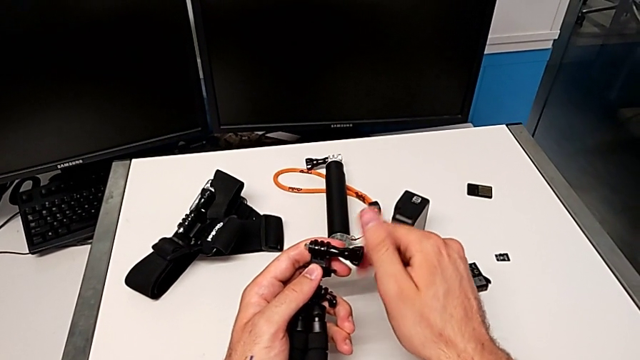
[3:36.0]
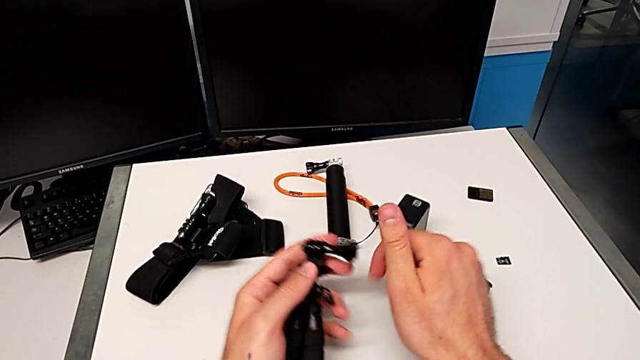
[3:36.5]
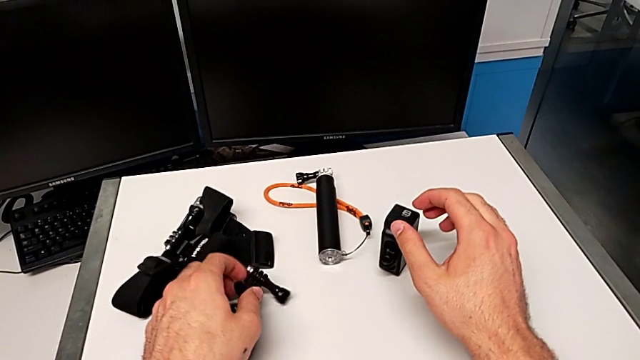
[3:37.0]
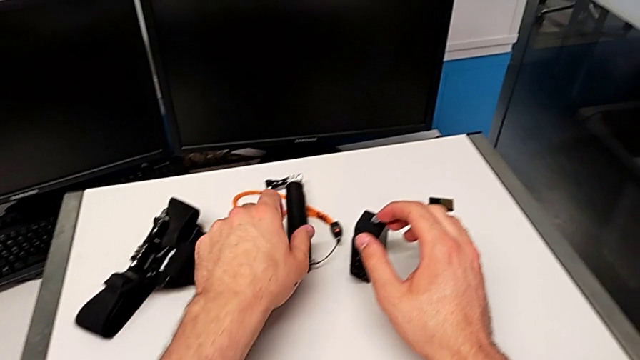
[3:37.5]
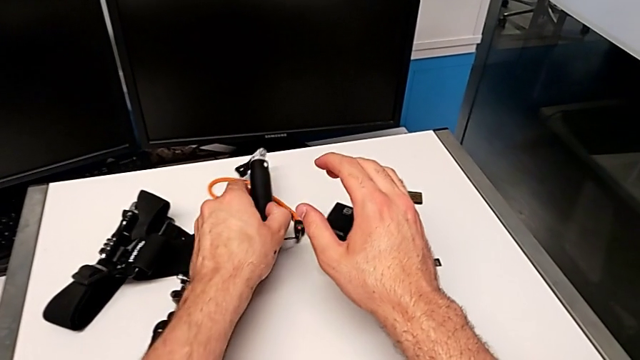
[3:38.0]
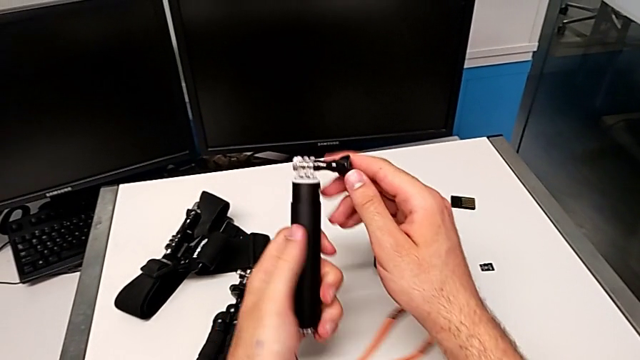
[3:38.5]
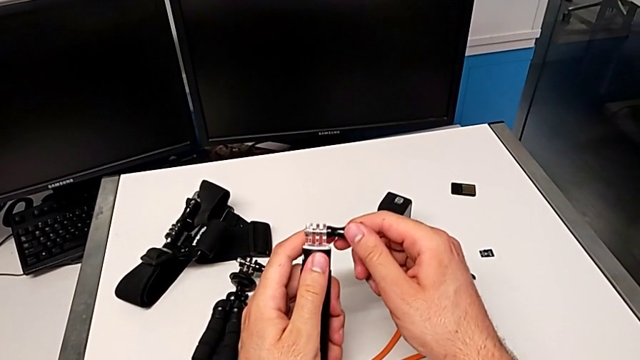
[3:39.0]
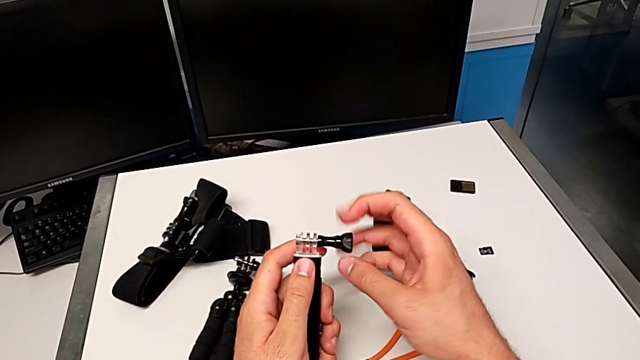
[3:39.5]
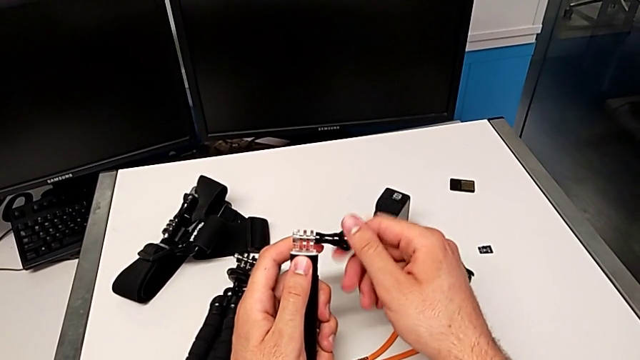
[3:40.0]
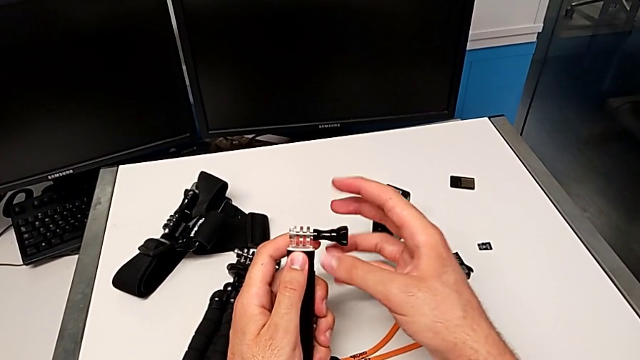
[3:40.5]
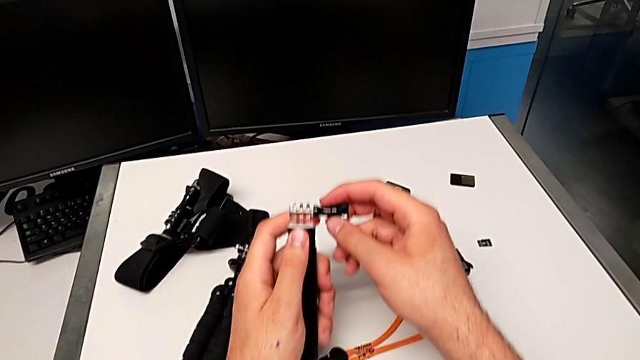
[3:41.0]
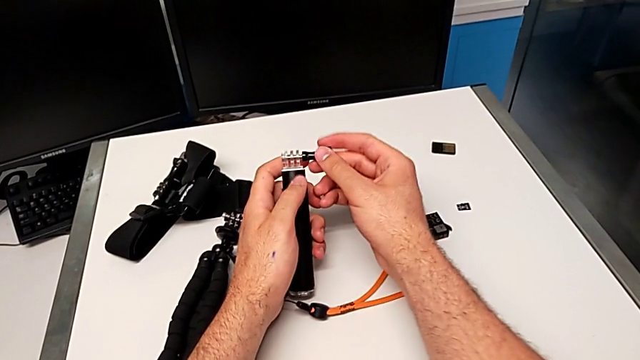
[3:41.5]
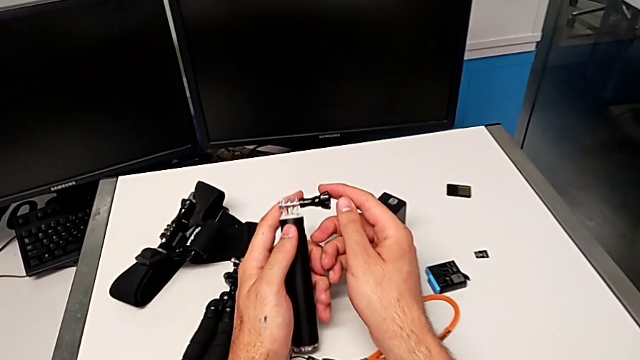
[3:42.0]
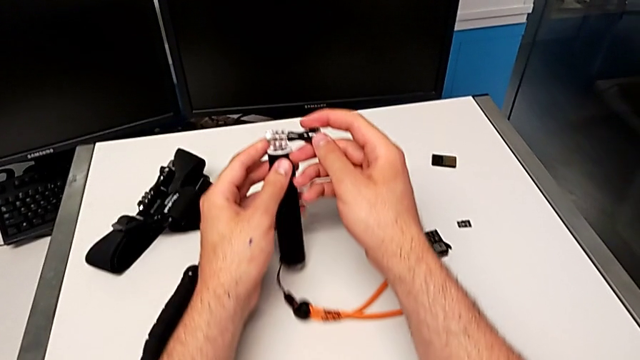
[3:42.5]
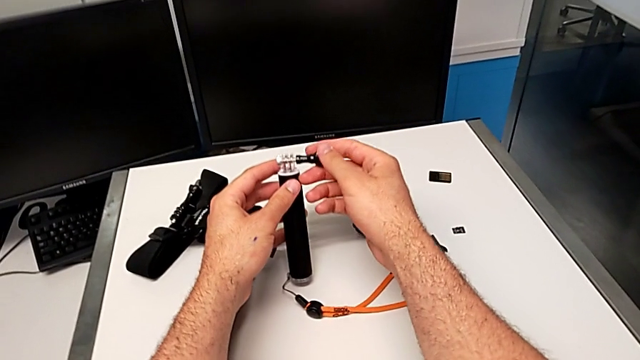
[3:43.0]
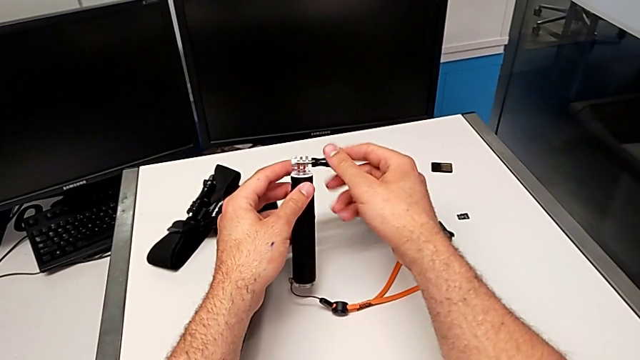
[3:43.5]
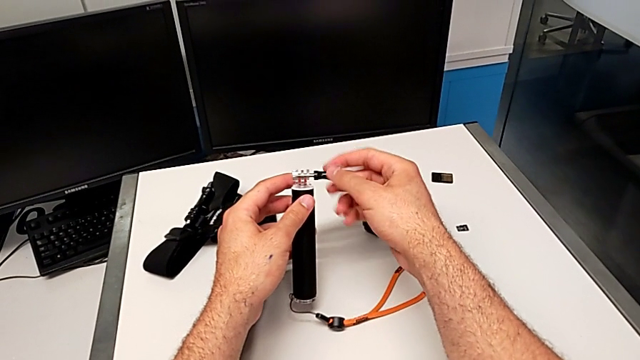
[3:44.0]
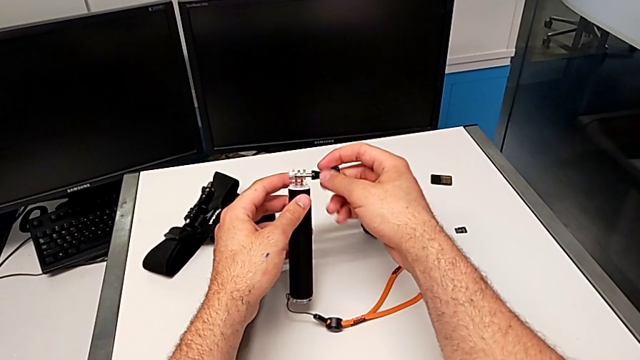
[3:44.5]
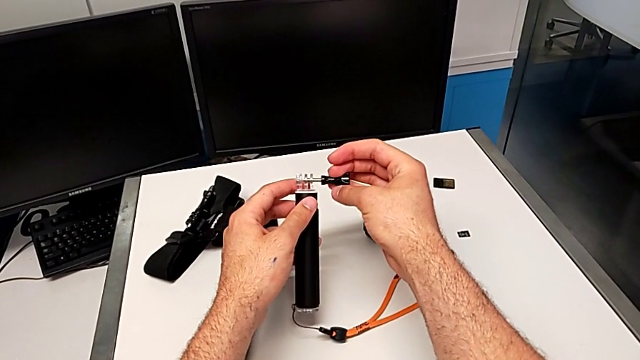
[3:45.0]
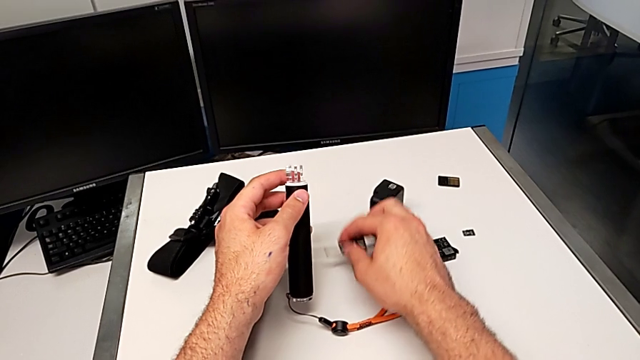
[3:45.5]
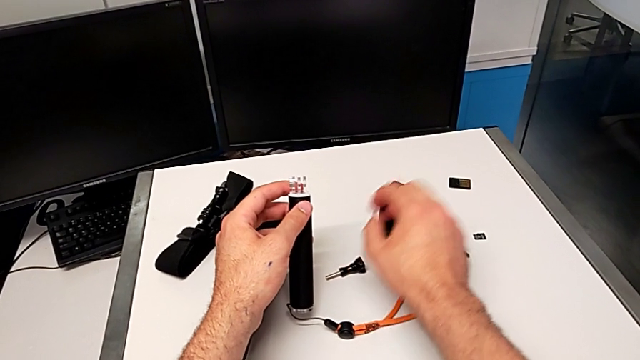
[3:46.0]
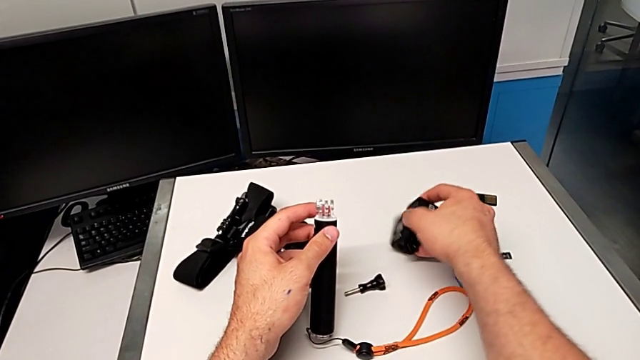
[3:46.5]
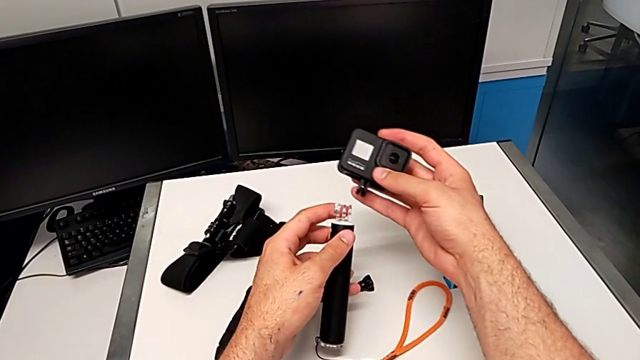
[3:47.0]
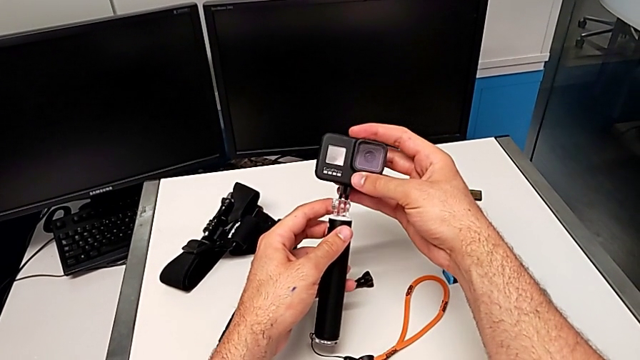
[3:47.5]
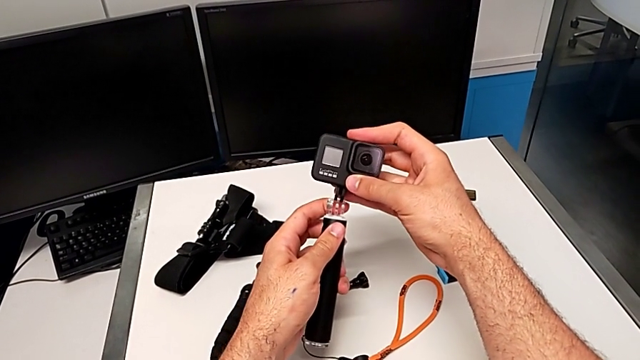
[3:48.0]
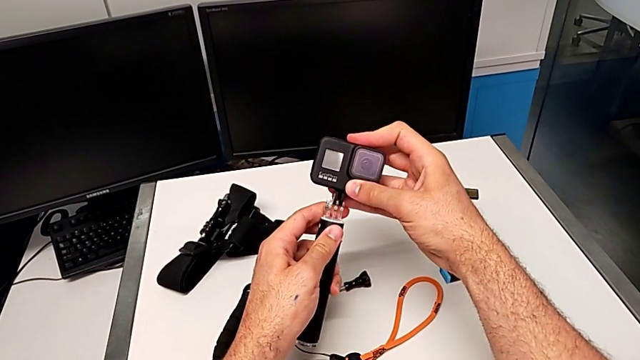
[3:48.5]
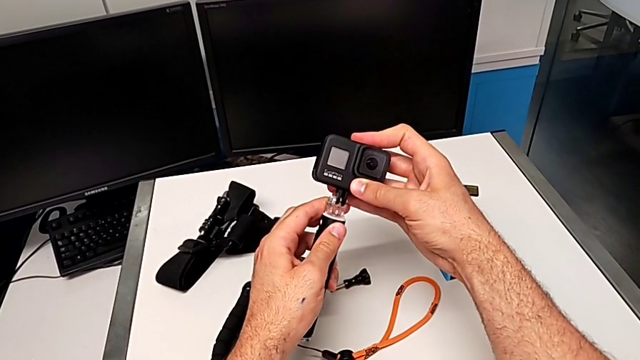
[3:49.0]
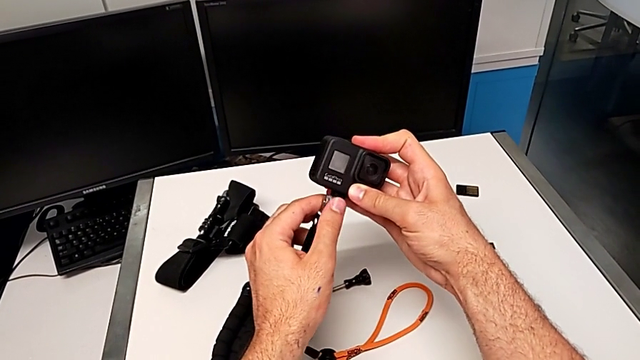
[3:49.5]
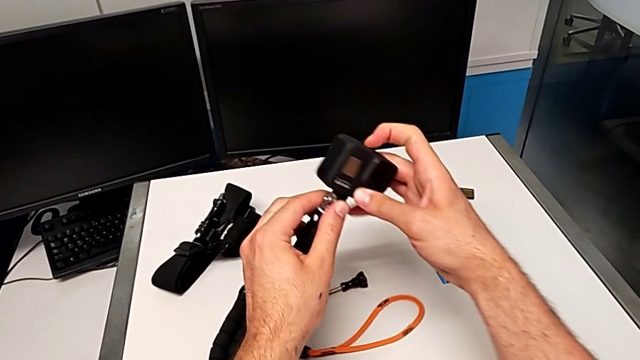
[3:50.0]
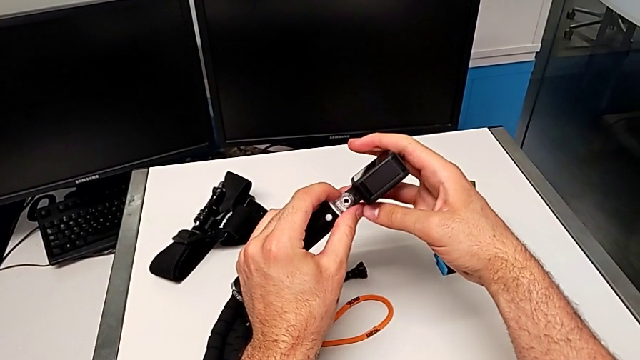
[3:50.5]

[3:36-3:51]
The camera wearer is exchanging the tripod with the handheld grip. They place the tripod, grab the handheld grip, unscrew the screw, withdraw it, drop it, grab the GoPro, lift it and insert the handheld grip.

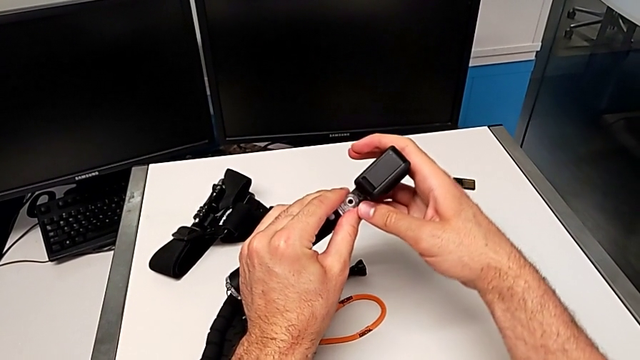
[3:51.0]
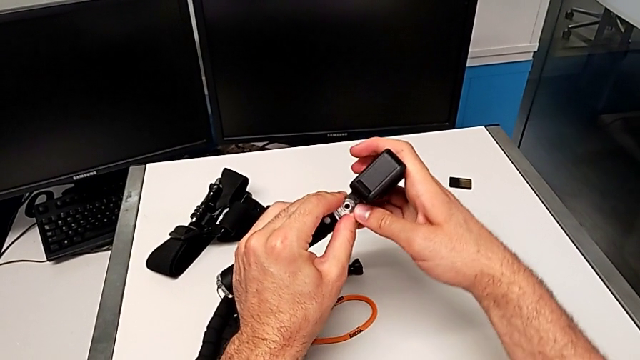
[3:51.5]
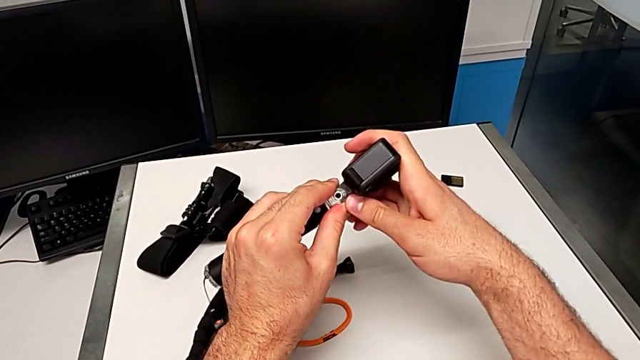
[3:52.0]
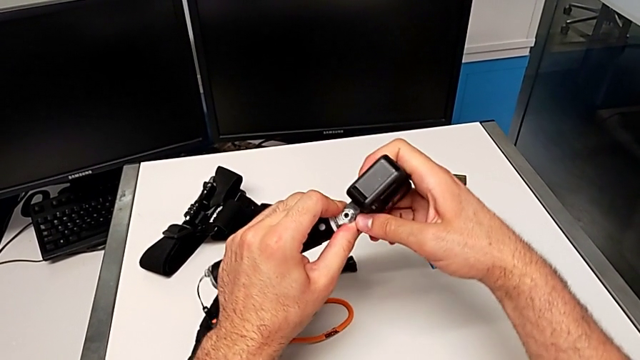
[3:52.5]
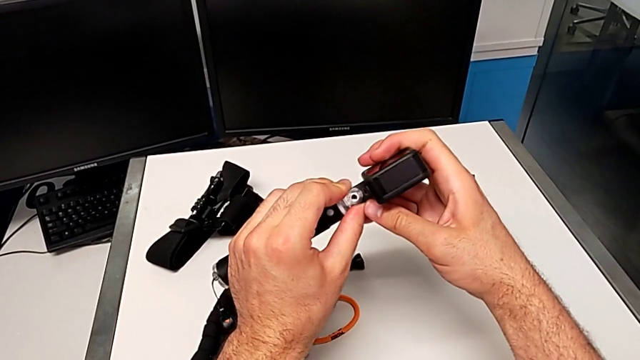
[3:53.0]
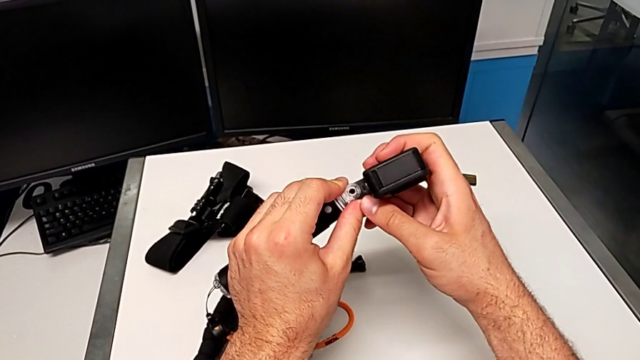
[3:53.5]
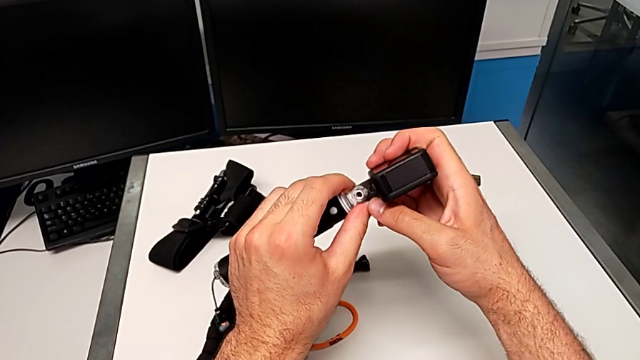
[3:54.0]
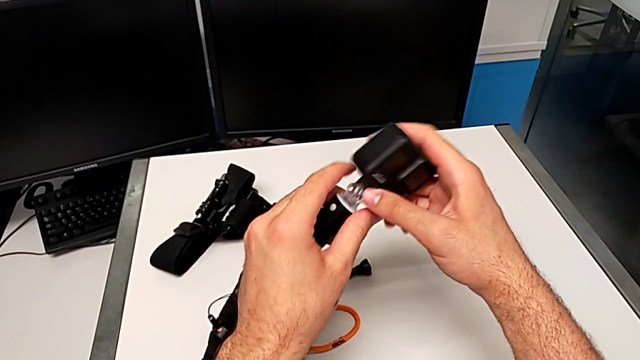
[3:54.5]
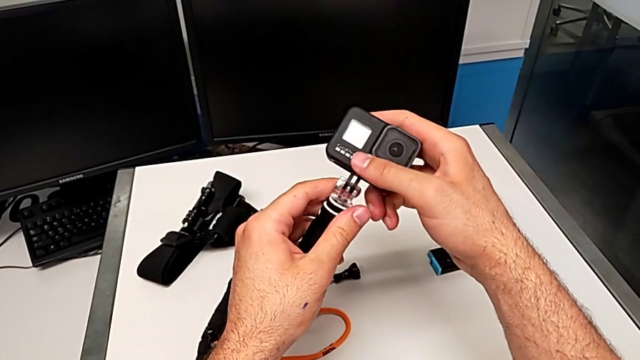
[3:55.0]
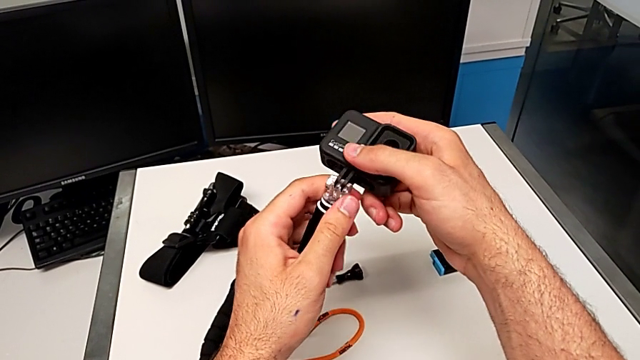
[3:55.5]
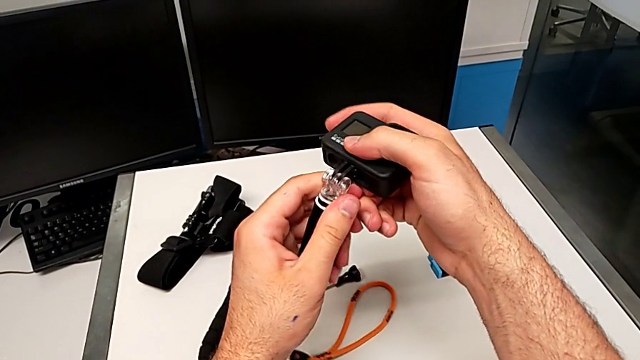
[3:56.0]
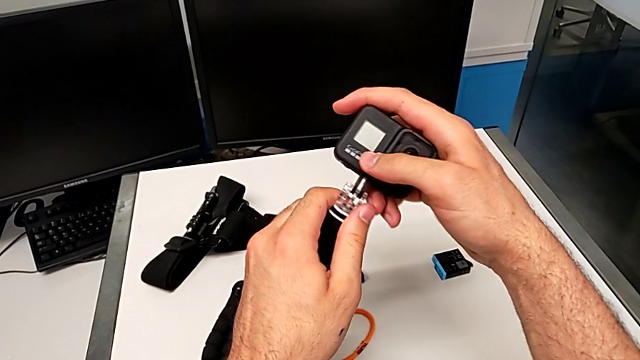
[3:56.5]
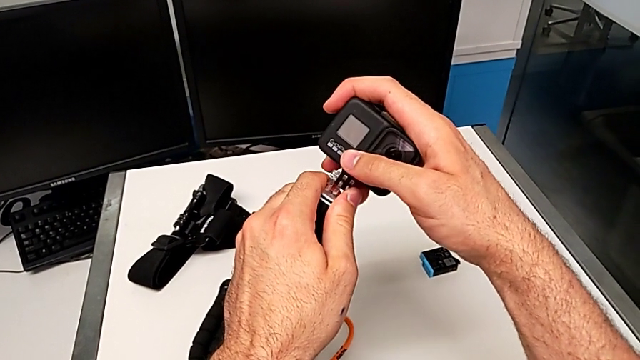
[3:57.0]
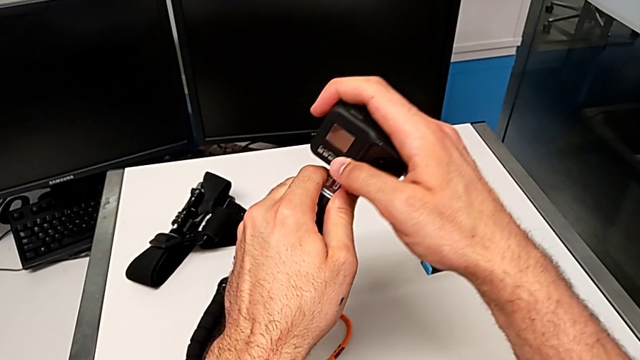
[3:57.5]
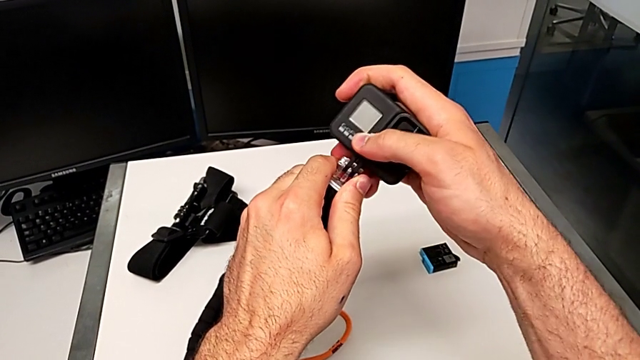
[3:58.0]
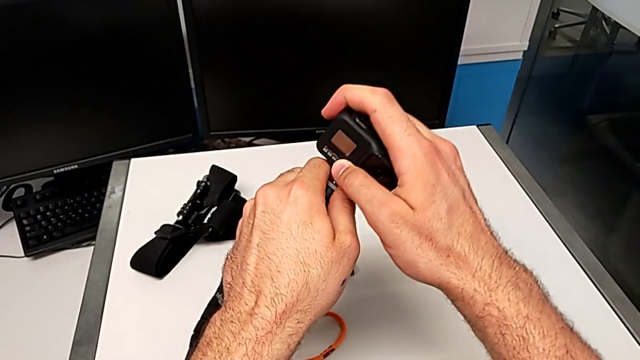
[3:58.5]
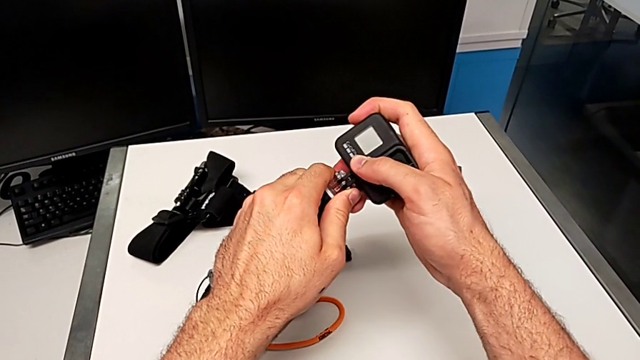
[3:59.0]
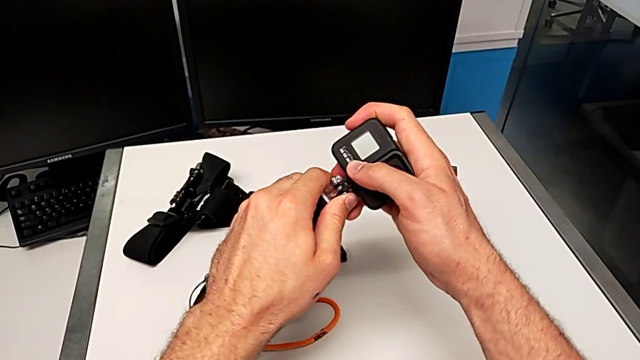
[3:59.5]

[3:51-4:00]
The camera wearer is exchanging the tripod with the handheld grip. They keep aligning the handheld grip.
